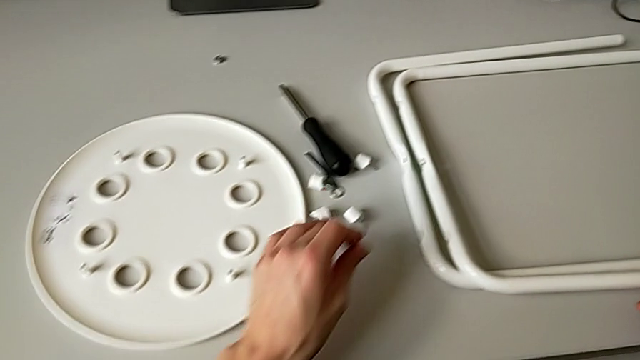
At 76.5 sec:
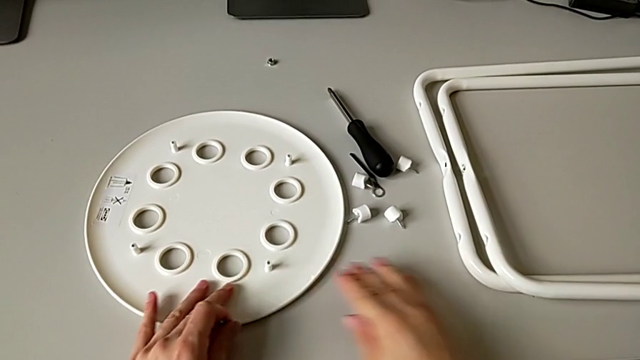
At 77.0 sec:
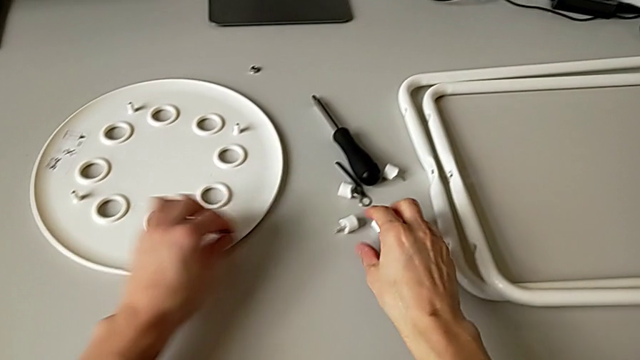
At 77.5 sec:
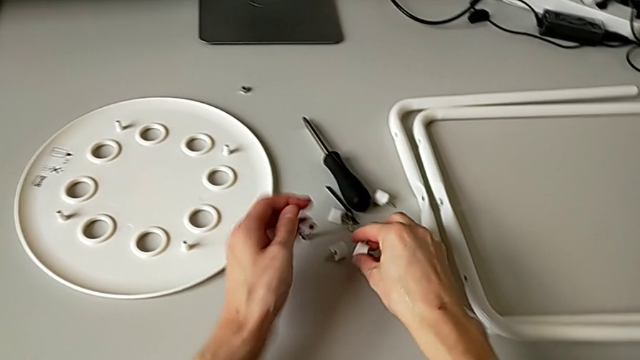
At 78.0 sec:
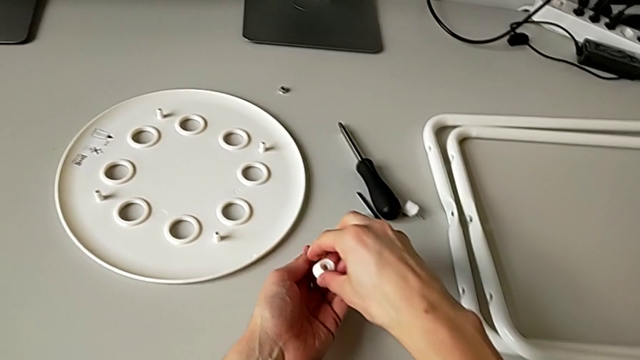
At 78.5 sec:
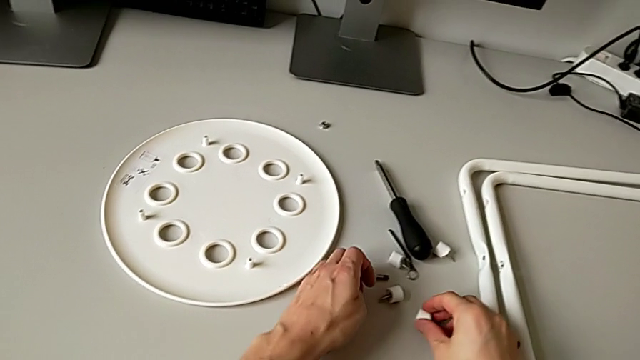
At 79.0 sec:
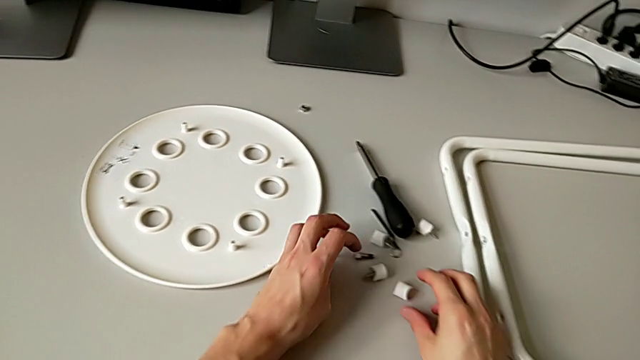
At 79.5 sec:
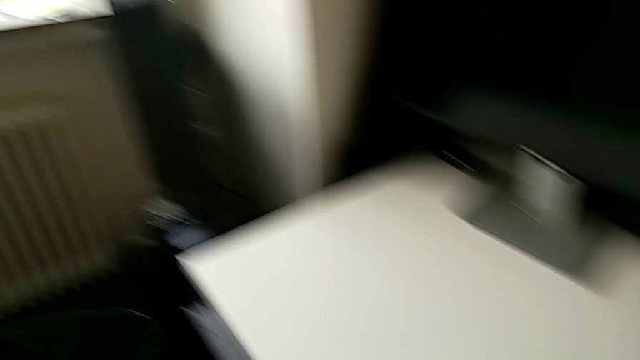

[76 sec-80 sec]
The camera wearer is disassembling the second pair of legs of the chair. They slide the rounded seat, place the middle bolt, disassemble the third screw and drop the third washer.
